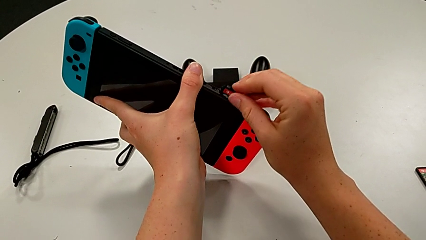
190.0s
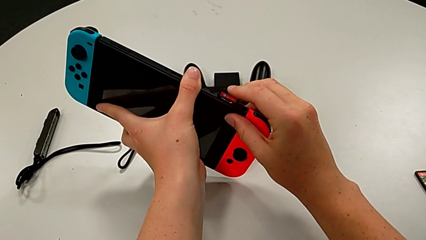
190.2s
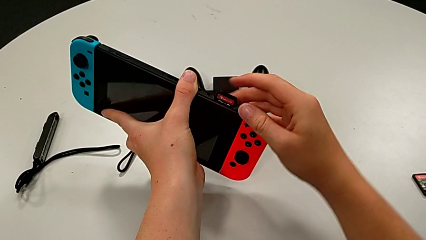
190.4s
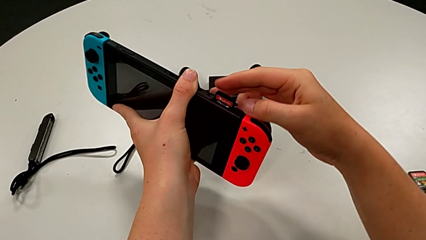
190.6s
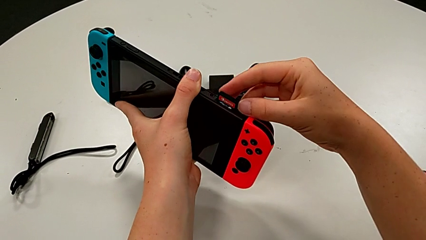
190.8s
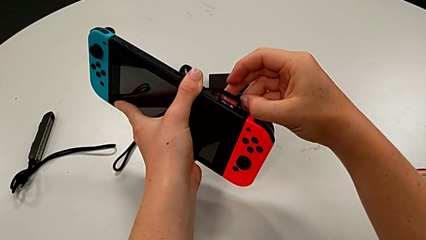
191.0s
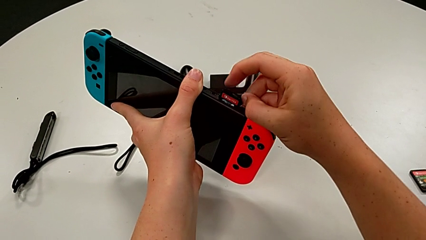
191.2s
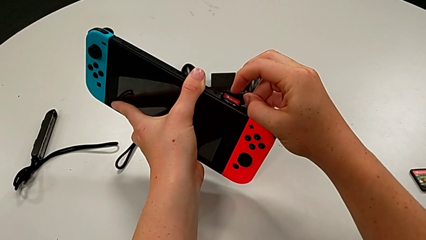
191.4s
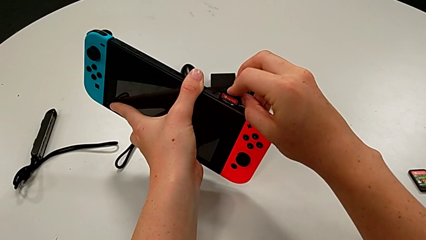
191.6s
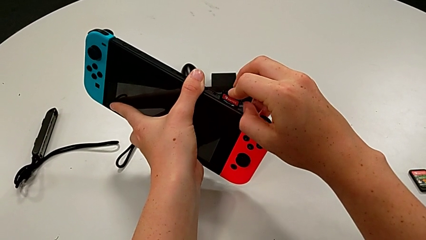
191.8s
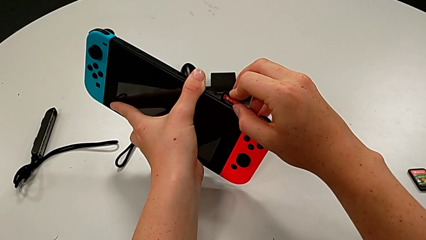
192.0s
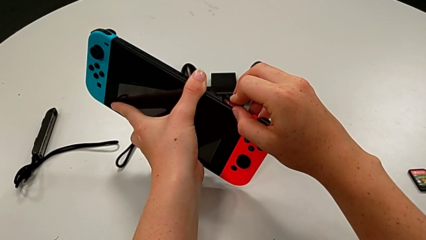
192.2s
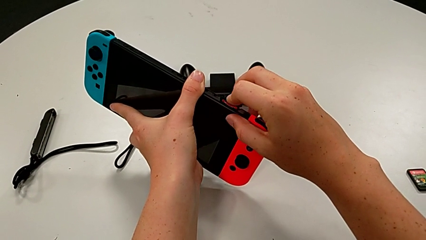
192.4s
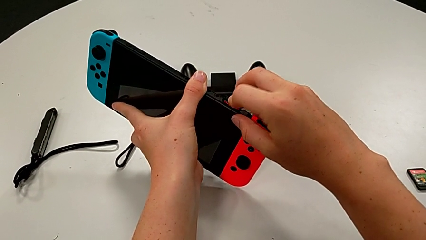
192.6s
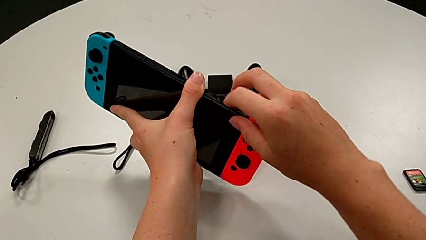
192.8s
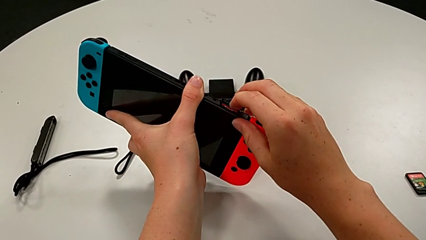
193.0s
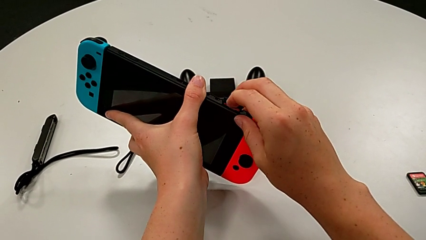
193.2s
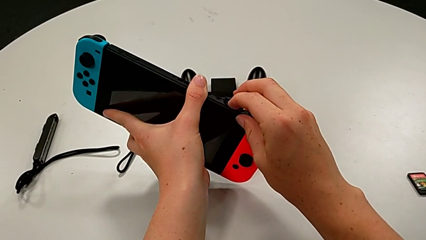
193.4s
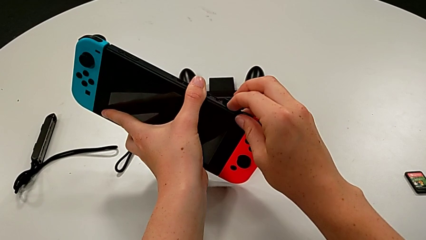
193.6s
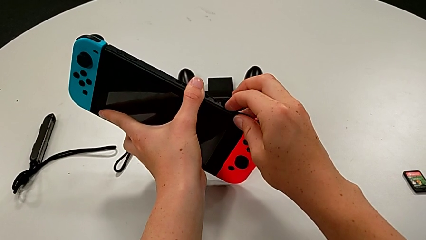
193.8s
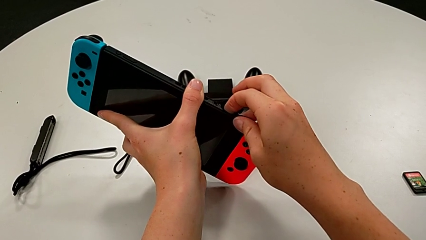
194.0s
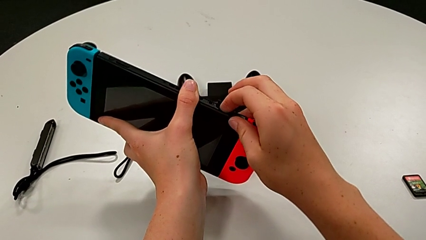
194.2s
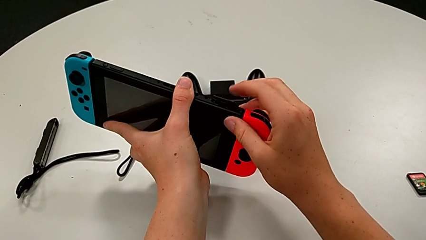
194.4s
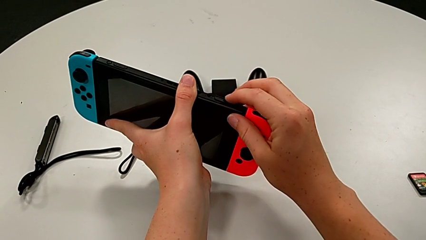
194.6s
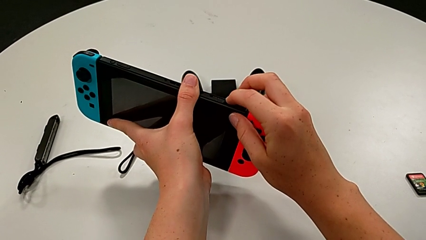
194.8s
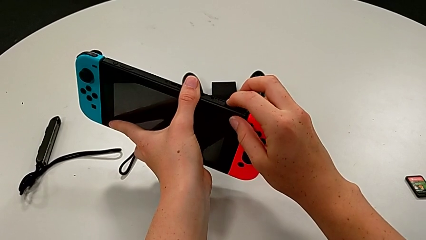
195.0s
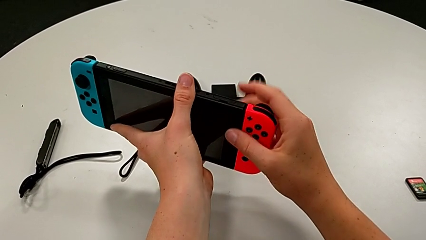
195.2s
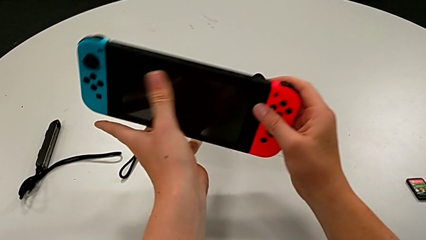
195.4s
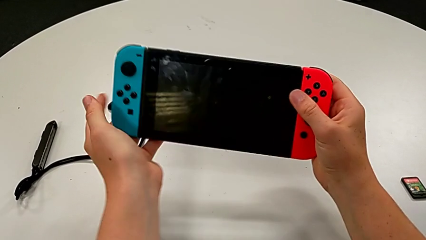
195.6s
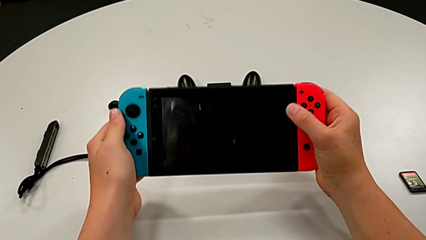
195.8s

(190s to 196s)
The camera wearer is exchanging the game cartridge from the top cartridge gate. They insert the game card and close the game slot.

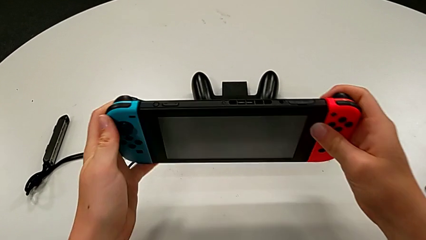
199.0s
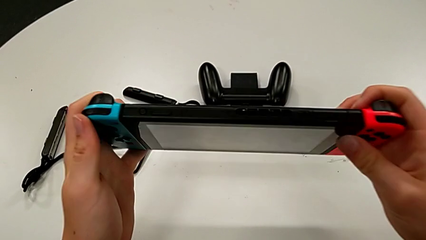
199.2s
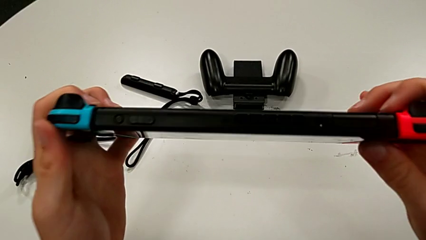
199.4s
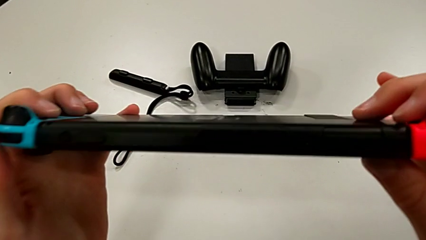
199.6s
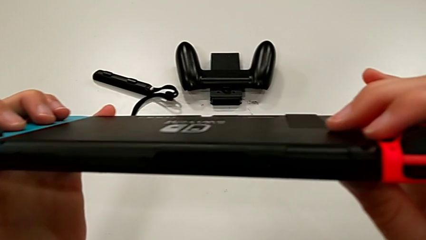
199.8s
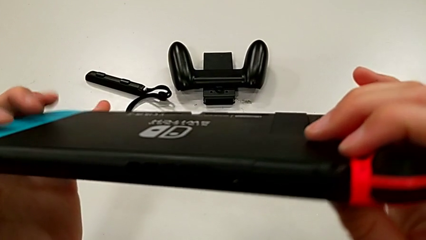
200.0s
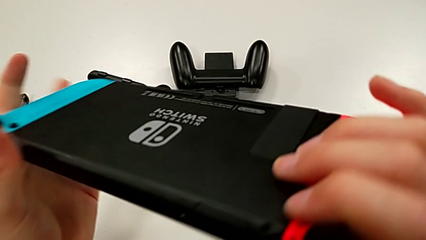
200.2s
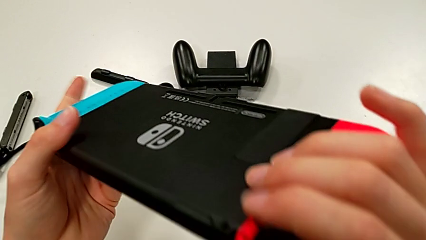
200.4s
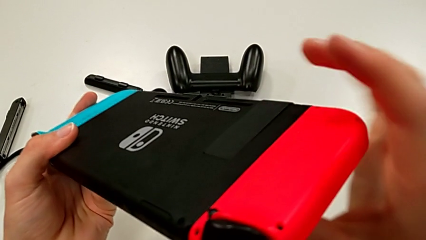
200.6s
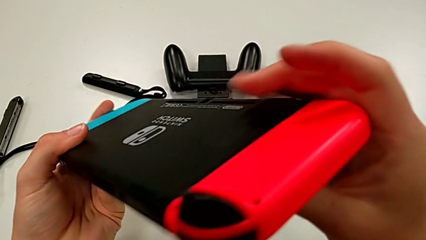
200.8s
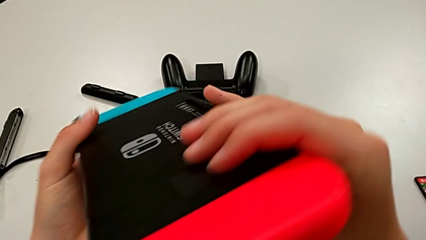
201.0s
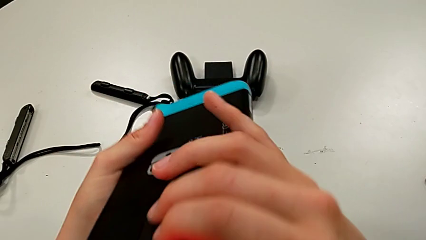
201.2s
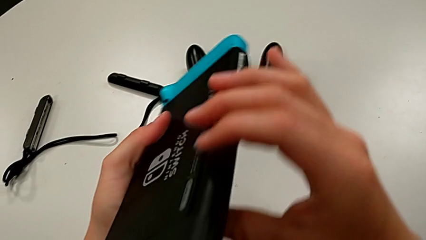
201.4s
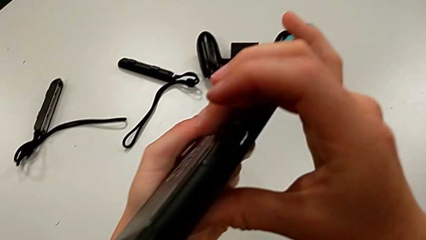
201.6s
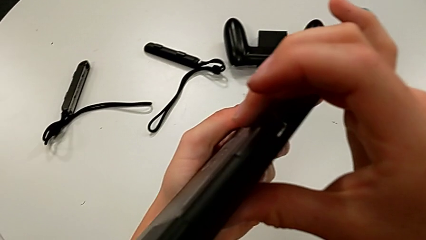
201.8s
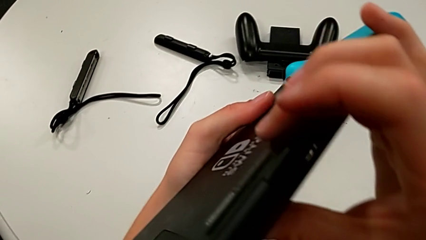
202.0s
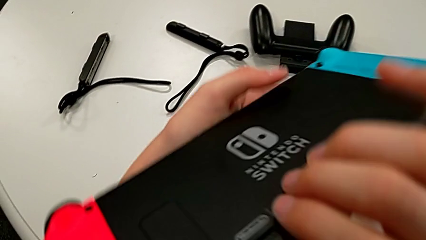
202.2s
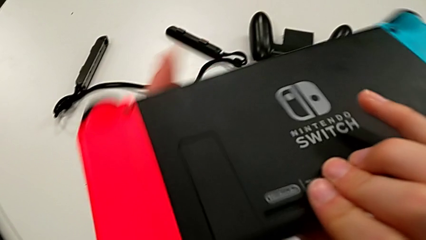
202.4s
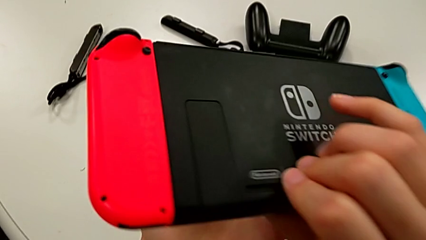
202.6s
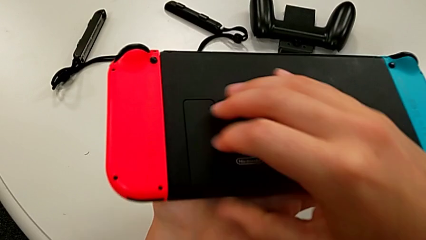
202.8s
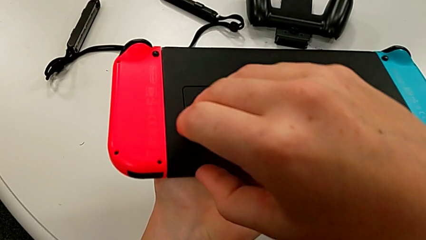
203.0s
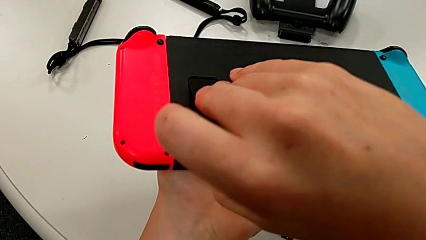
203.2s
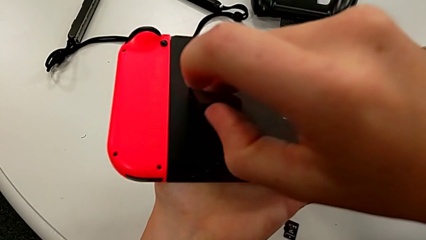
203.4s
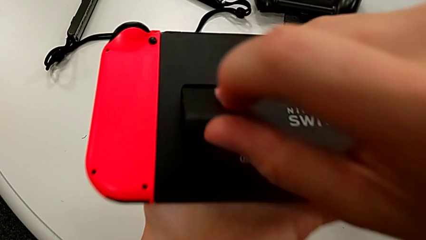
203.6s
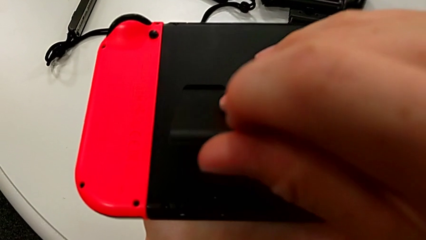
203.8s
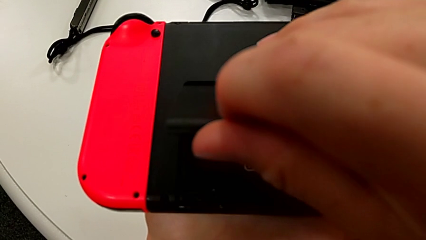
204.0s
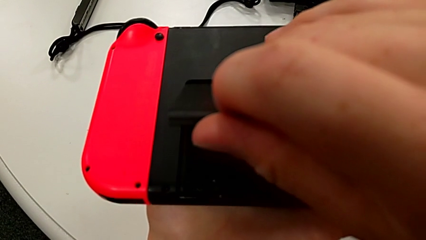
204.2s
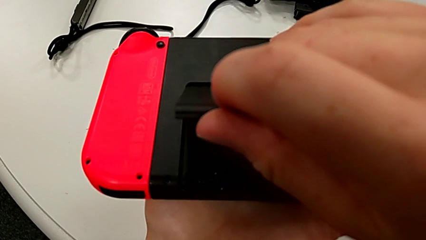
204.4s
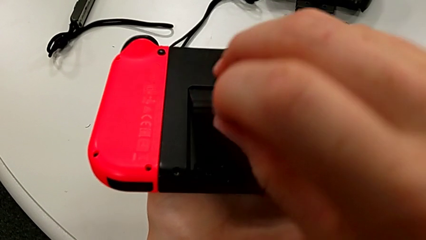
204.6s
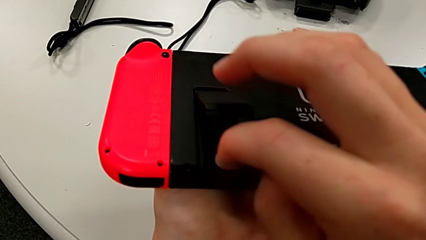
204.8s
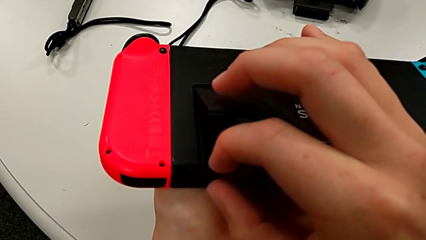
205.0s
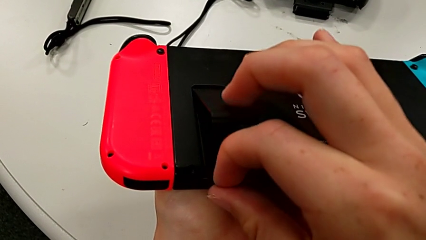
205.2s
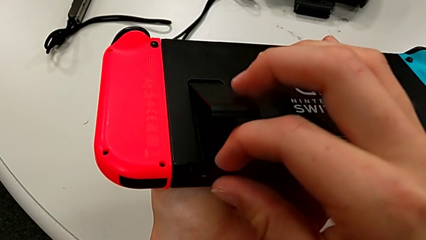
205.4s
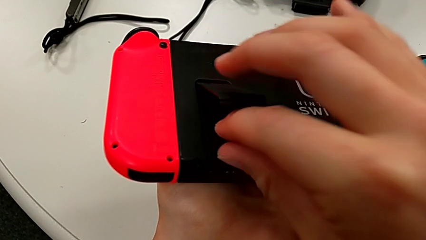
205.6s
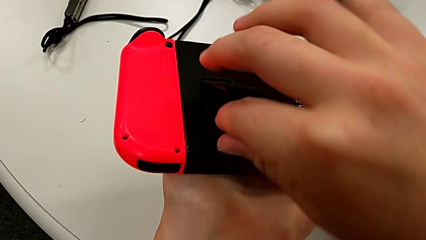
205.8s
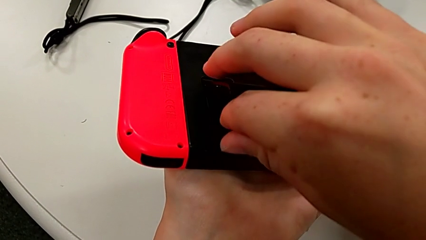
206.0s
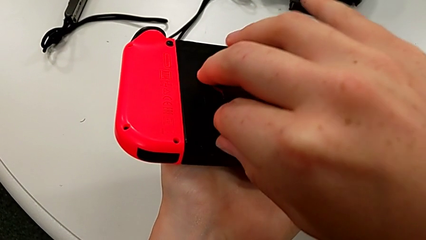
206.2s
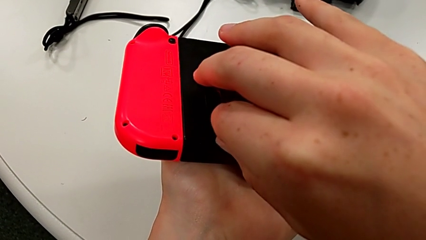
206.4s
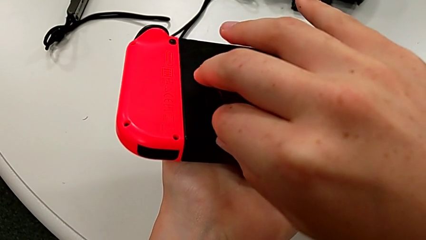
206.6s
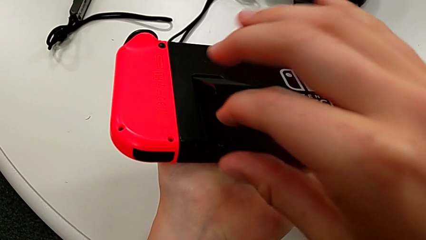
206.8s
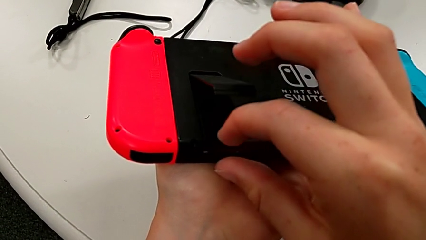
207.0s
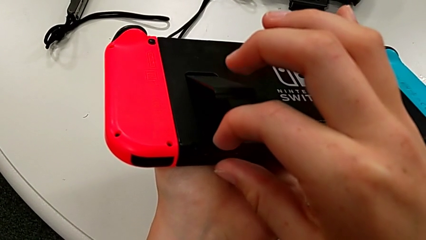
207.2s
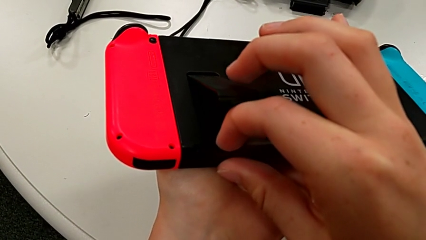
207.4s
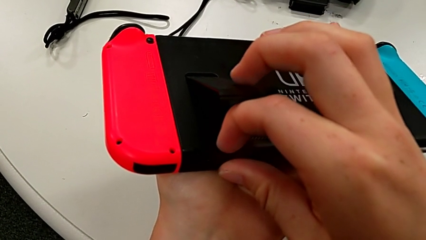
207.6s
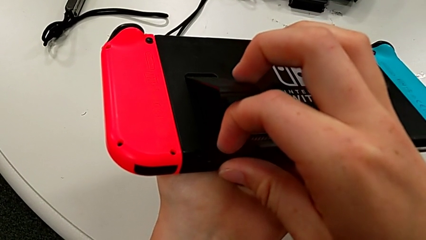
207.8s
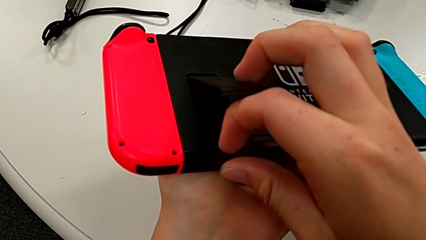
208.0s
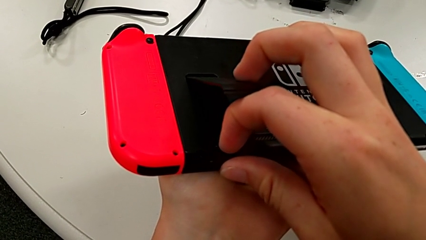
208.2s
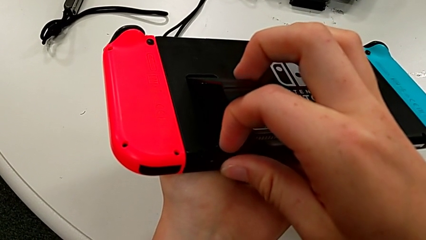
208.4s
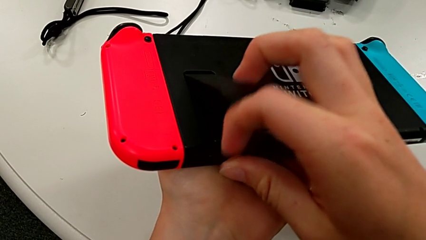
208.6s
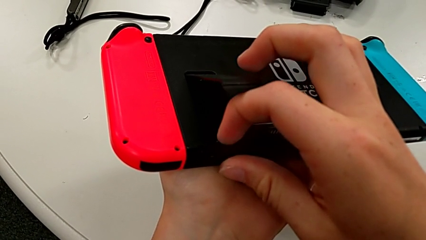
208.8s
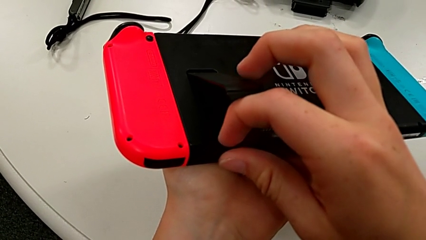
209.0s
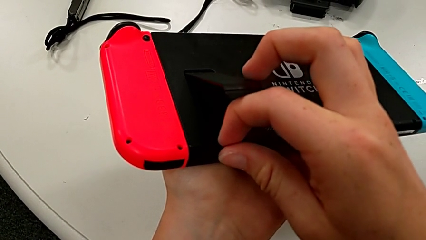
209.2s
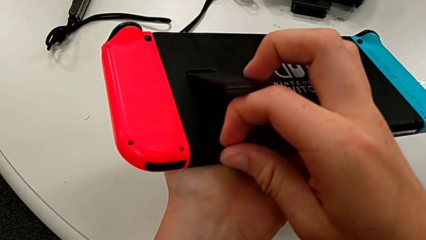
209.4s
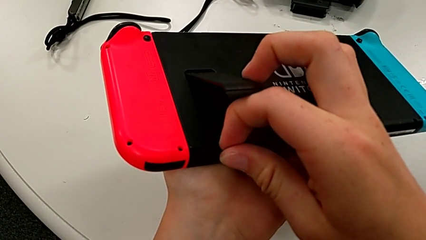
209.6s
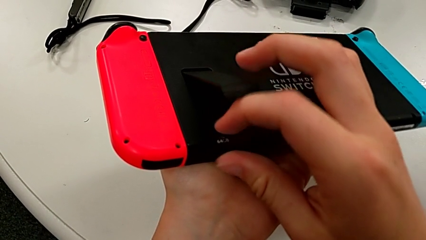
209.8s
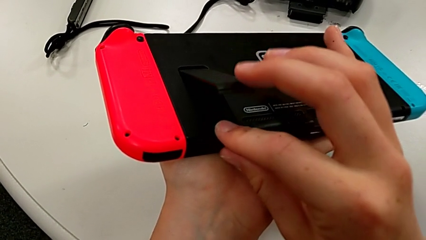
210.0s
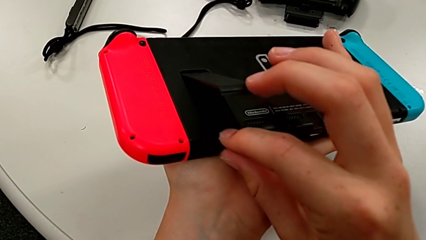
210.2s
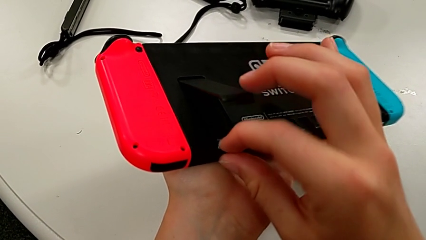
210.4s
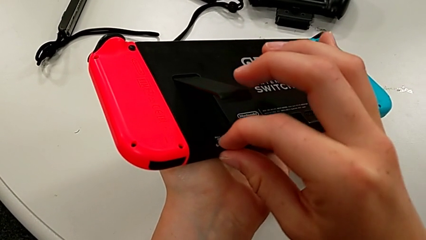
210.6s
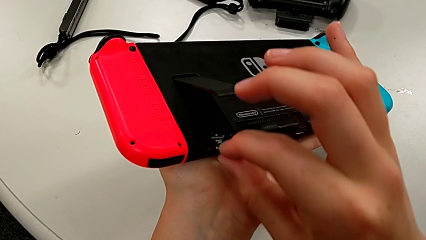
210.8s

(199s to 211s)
The camera wearer is changing the old SD card with a new one. They inspect the Nintendo Switch, open the kickstand and withdraw the SD card.
